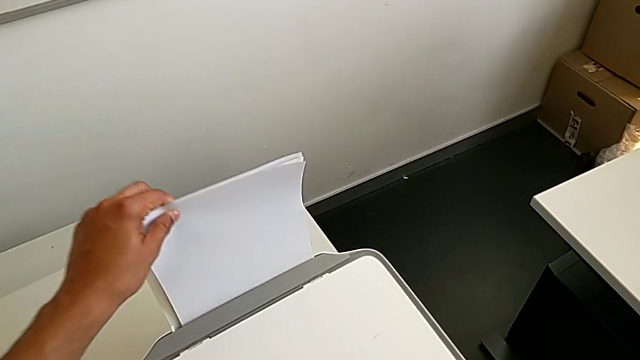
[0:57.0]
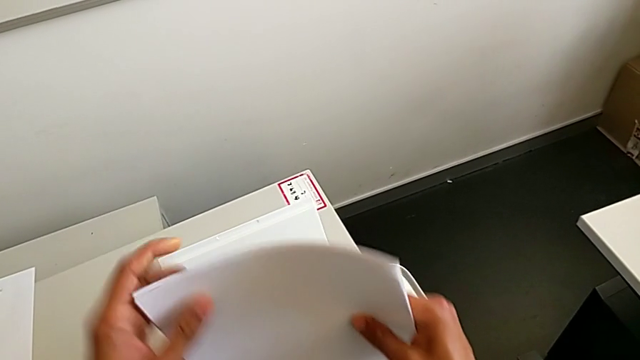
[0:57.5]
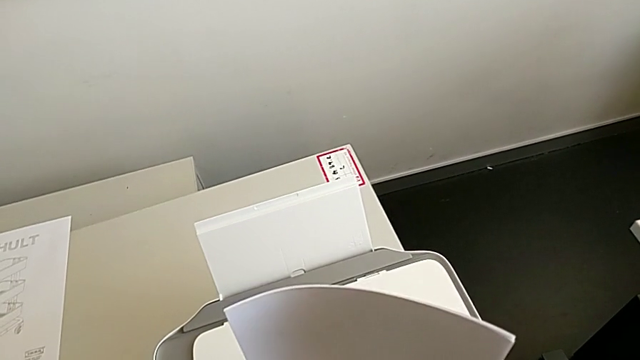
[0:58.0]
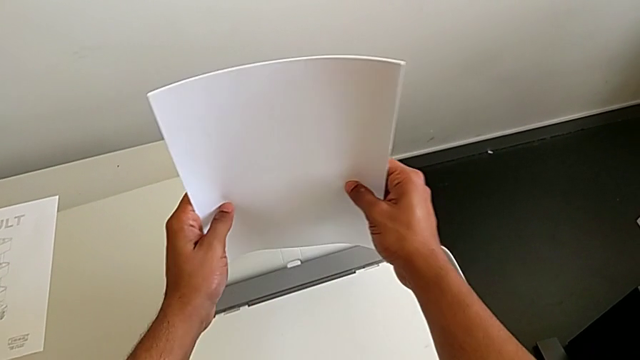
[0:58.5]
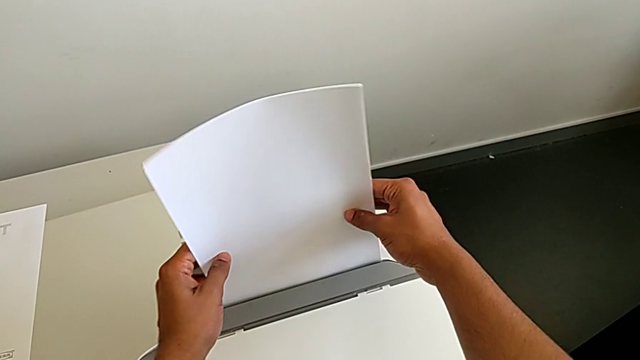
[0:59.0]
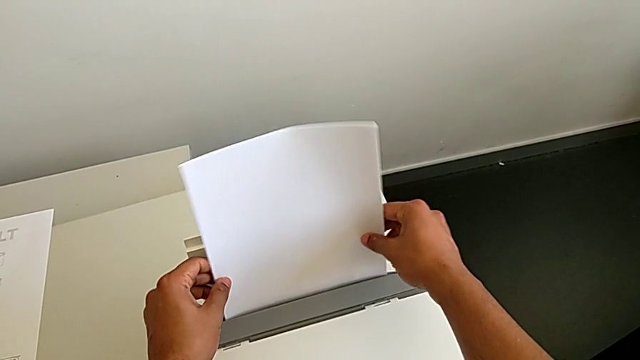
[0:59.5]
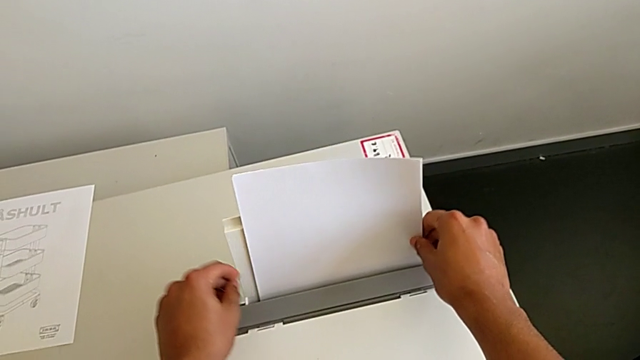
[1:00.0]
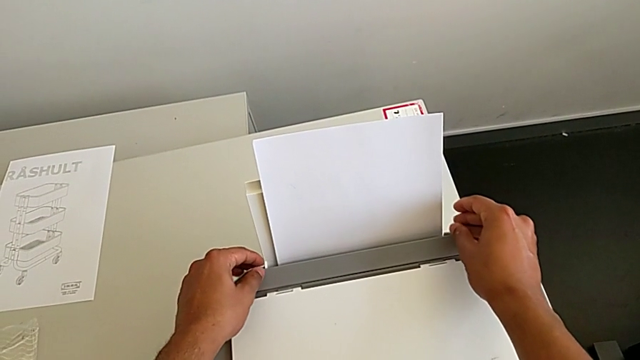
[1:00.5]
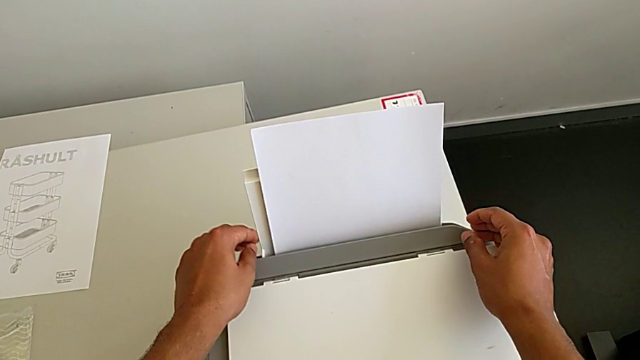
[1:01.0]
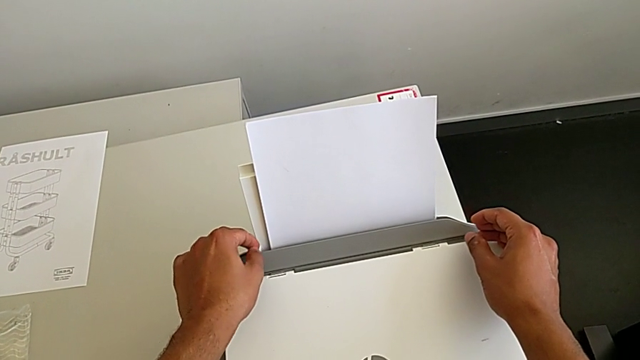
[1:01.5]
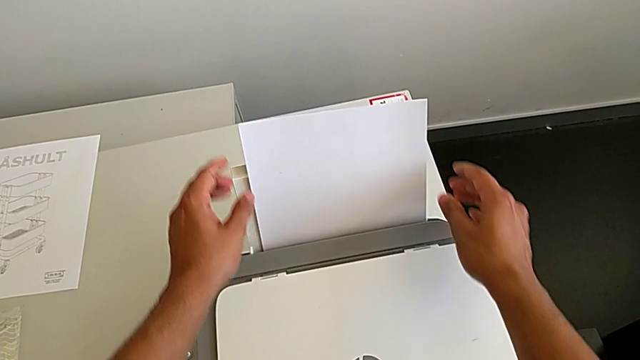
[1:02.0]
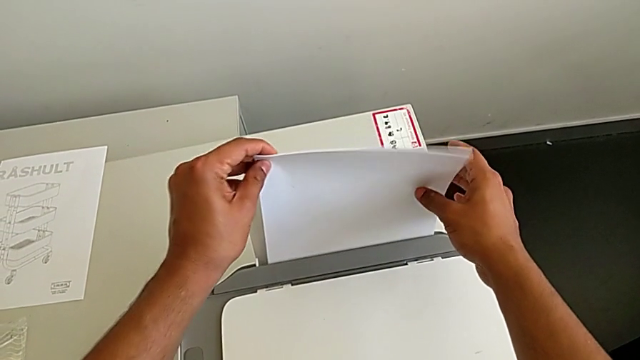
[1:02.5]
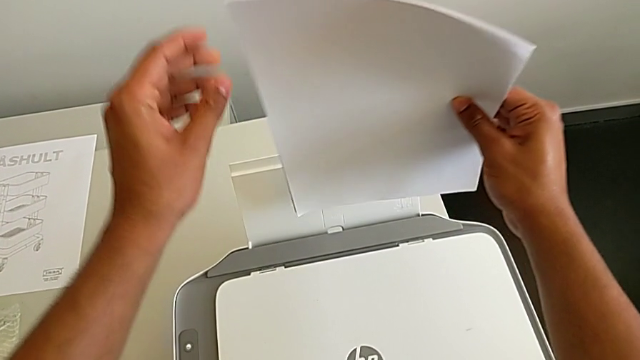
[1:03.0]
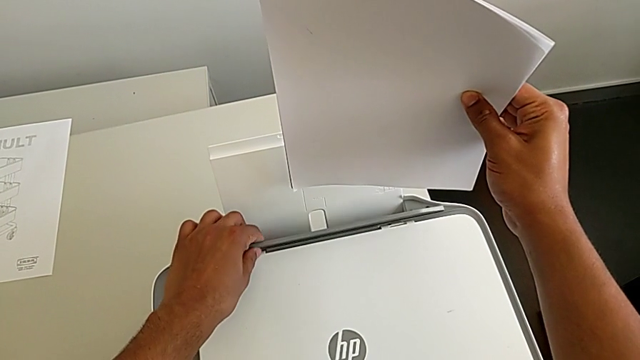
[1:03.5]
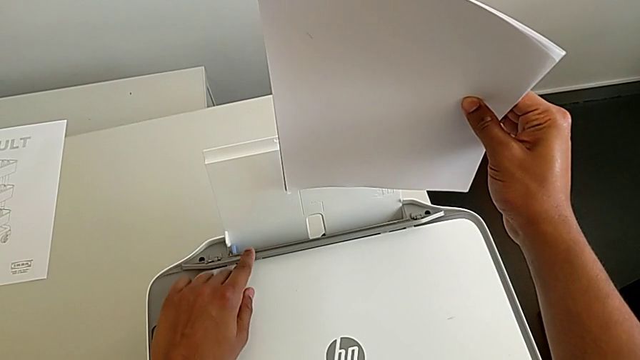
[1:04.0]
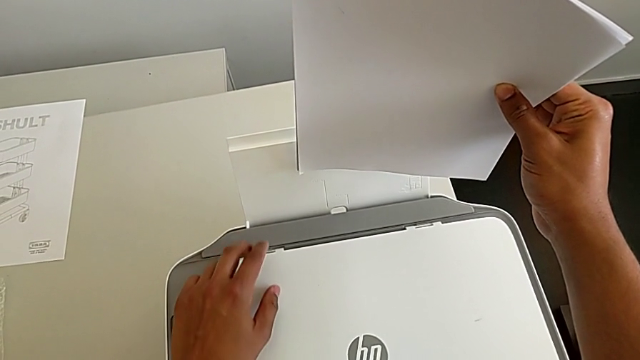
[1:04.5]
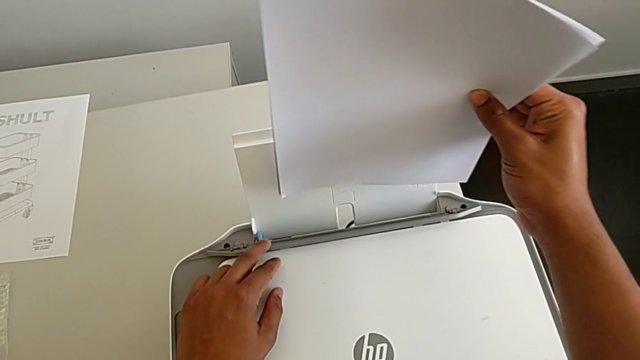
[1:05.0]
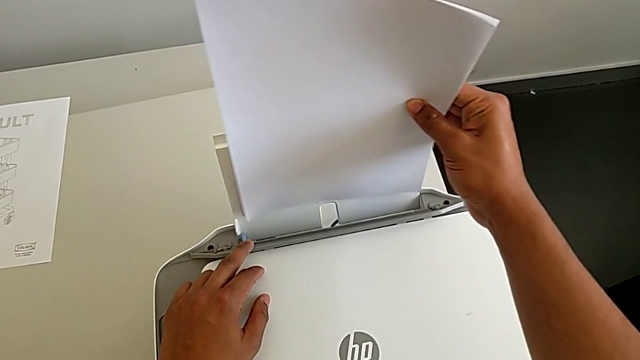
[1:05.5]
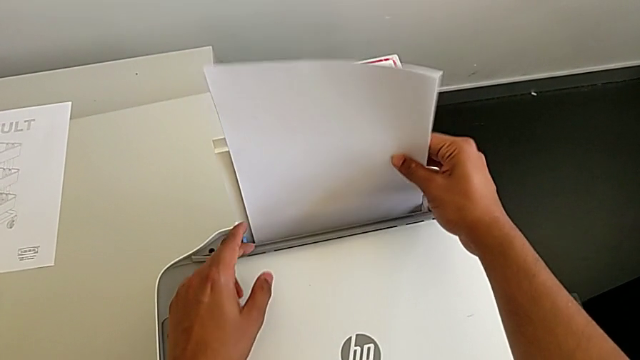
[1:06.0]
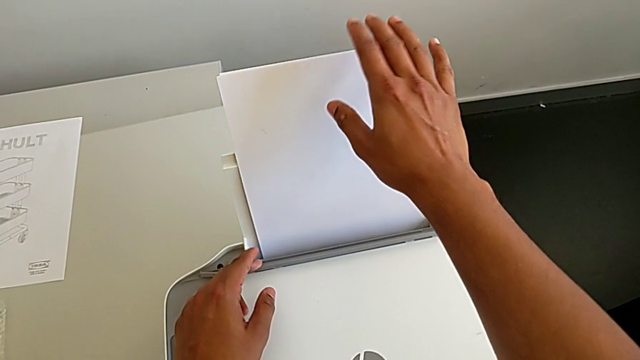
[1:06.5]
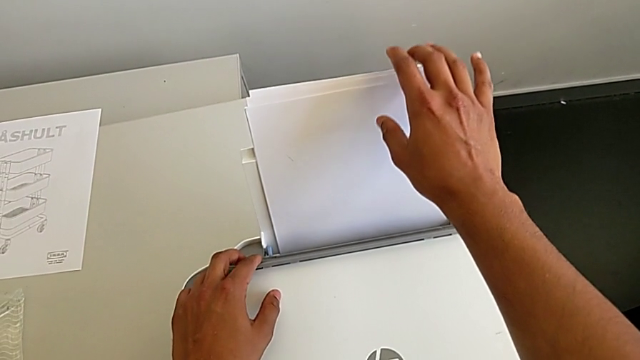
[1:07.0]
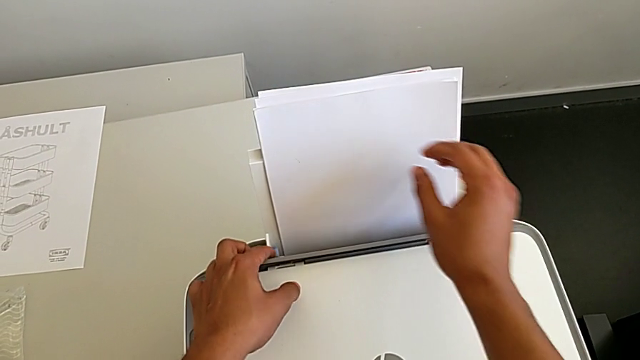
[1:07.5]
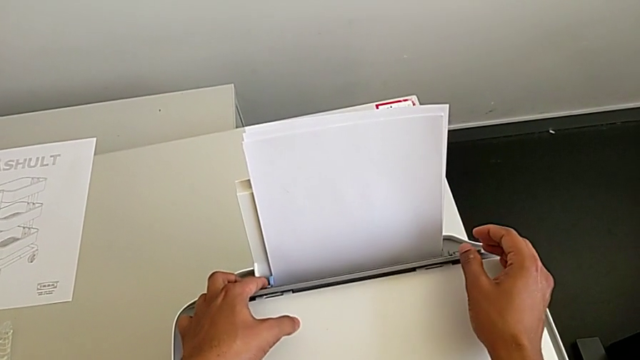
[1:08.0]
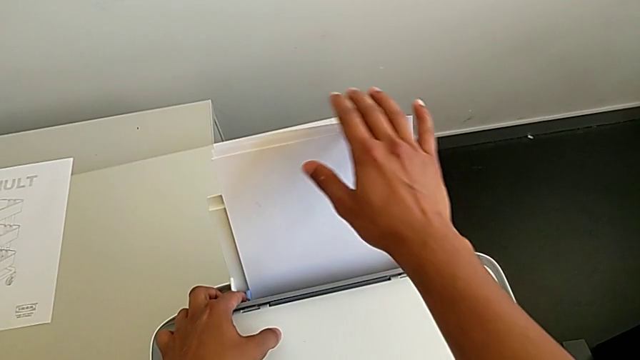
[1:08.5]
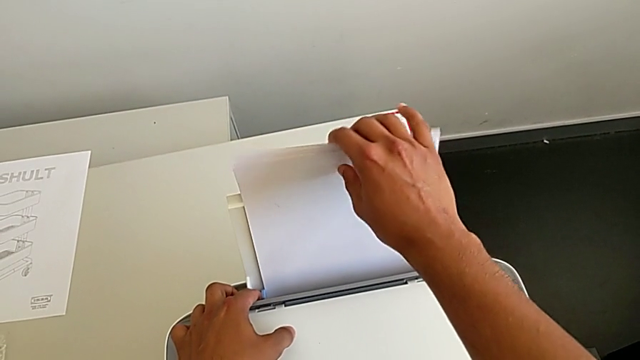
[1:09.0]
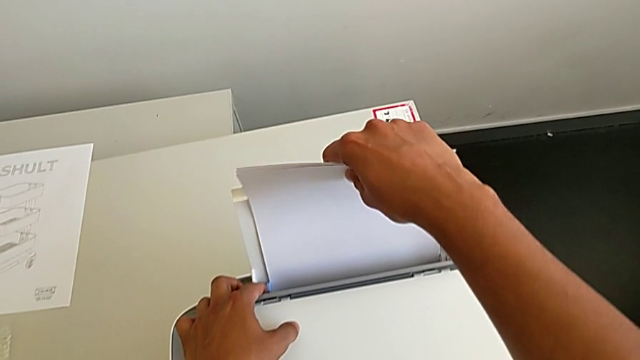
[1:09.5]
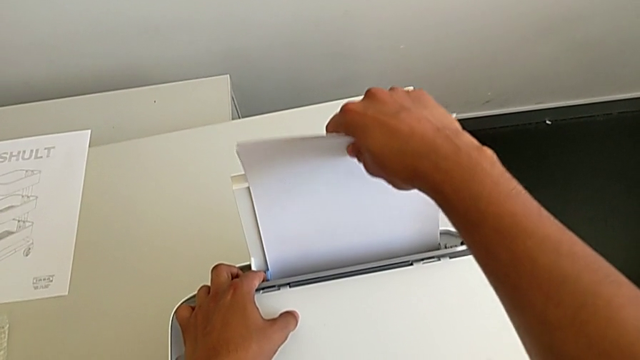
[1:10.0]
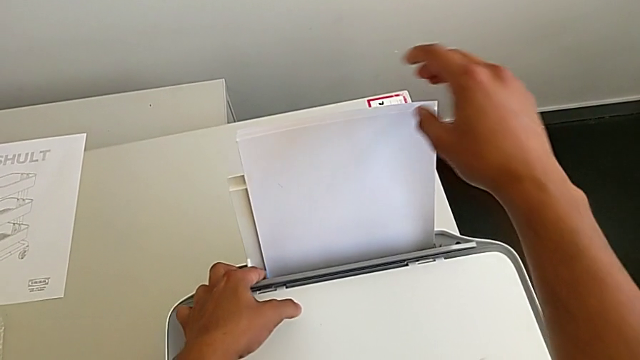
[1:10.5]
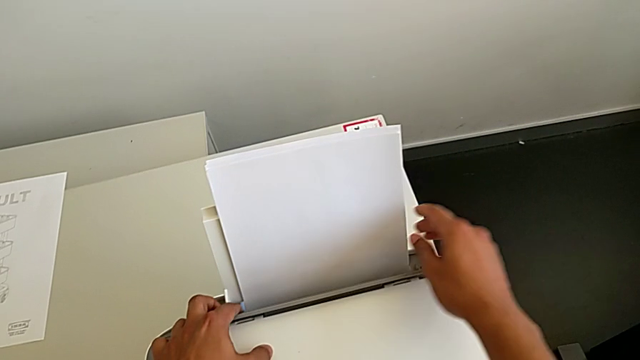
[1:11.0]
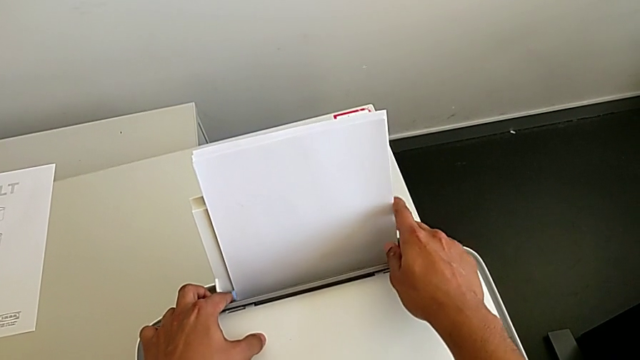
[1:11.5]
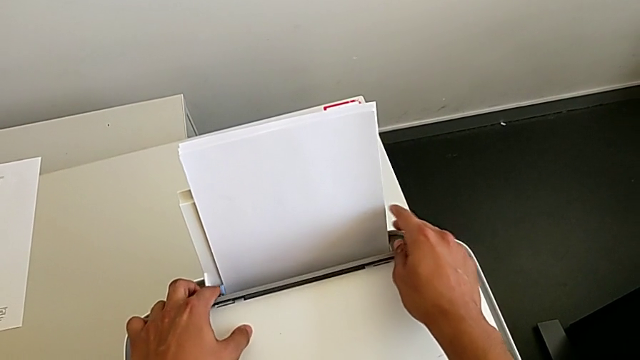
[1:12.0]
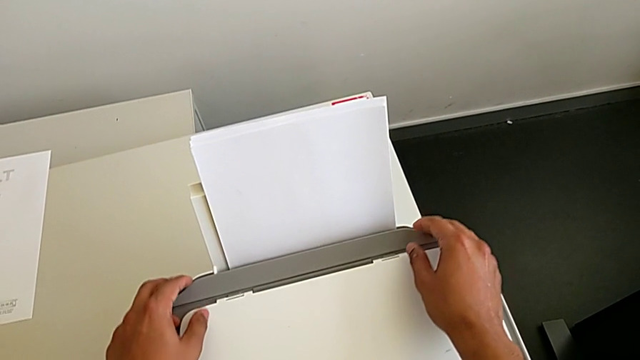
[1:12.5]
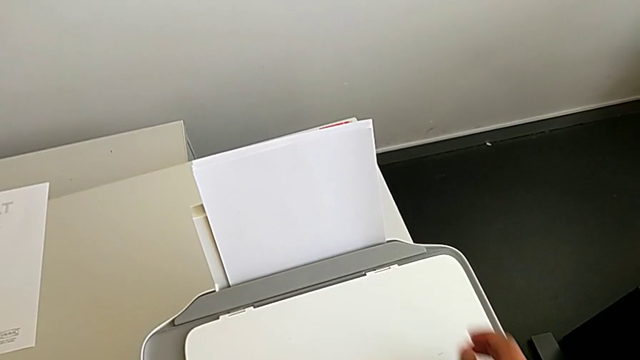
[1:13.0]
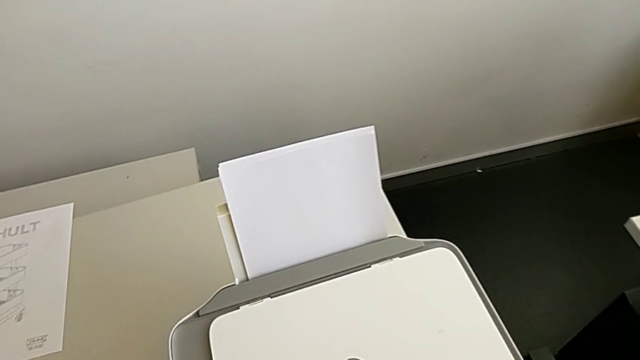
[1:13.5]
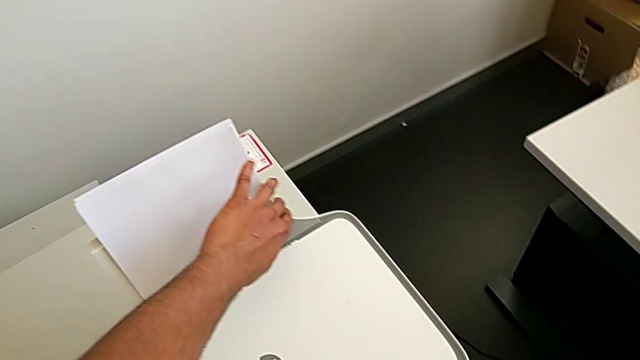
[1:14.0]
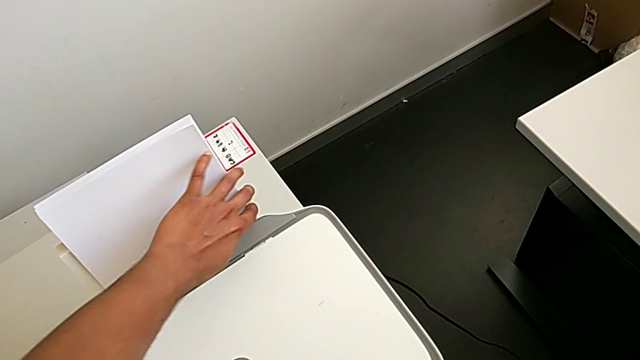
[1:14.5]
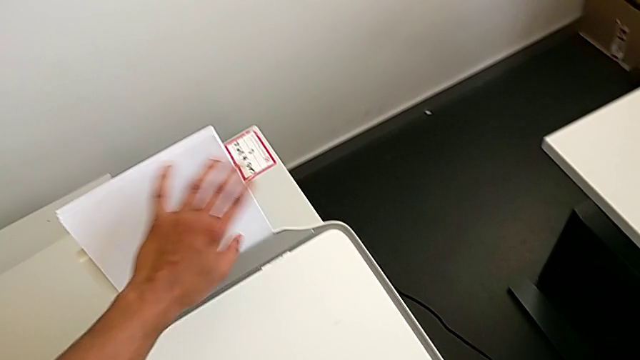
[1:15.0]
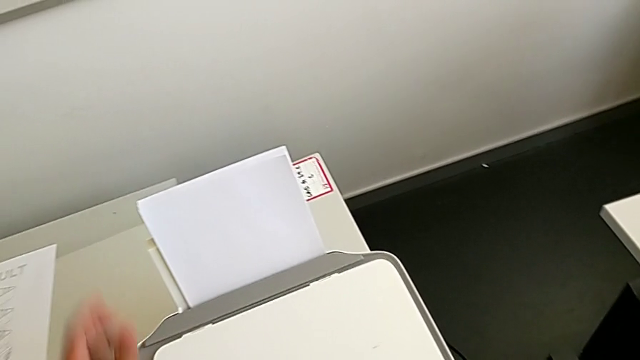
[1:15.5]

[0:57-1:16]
The camera wearer is loading the paper stack into the printer. They withdraw the paper stack, insert it, withdraw it, insert it, touch the right paper tray and align the paper stack.

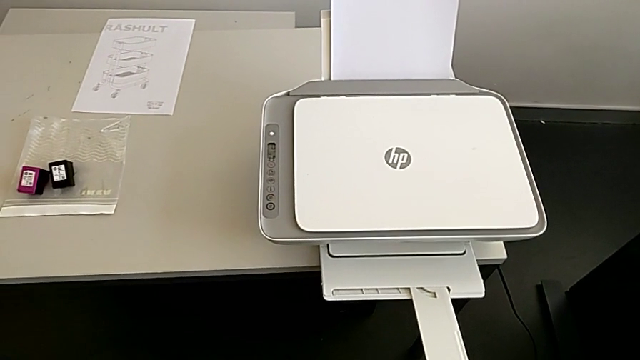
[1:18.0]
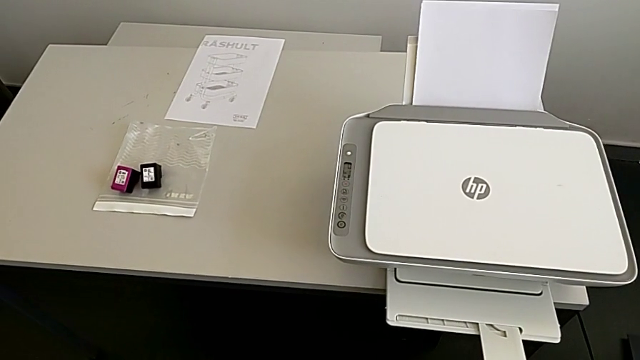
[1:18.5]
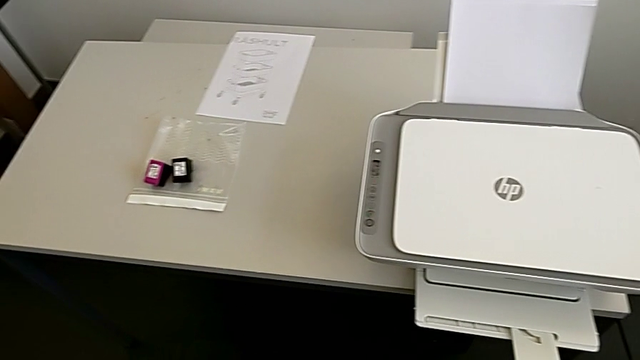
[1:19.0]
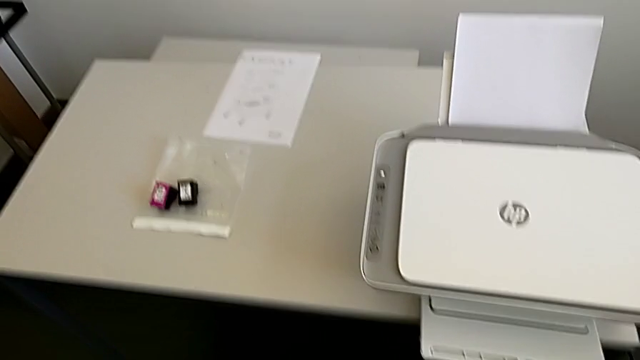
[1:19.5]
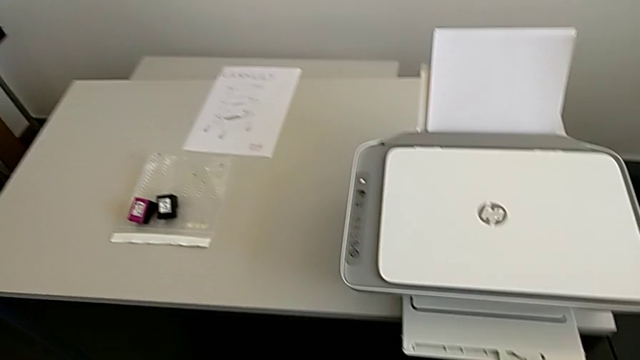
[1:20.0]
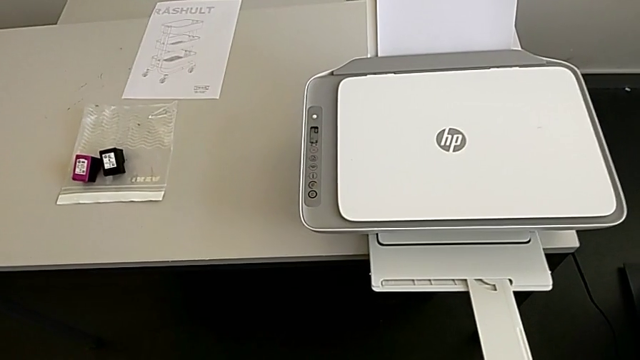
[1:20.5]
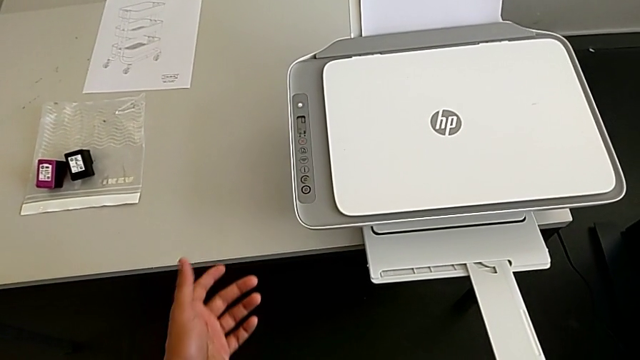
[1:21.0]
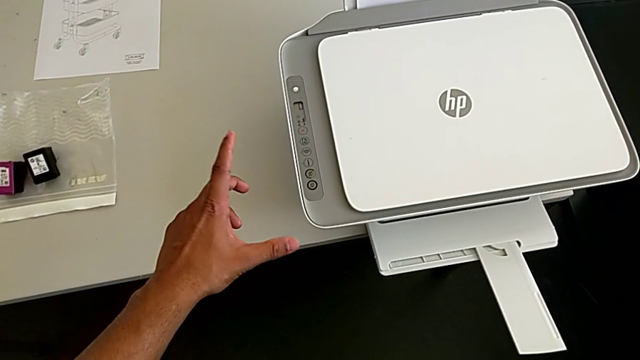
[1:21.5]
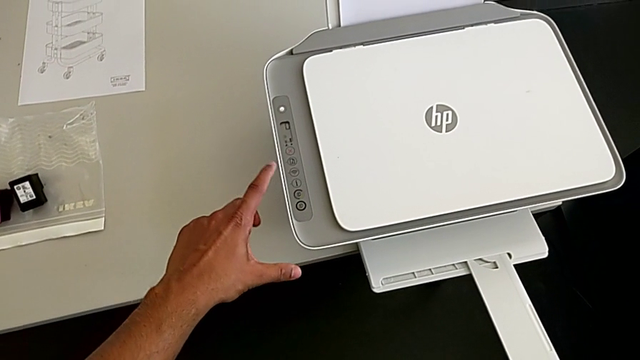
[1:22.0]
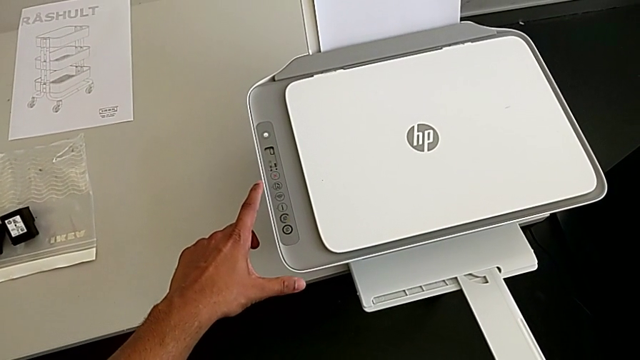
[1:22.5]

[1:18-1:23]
The camera wearer is placing the paper on the copier.
